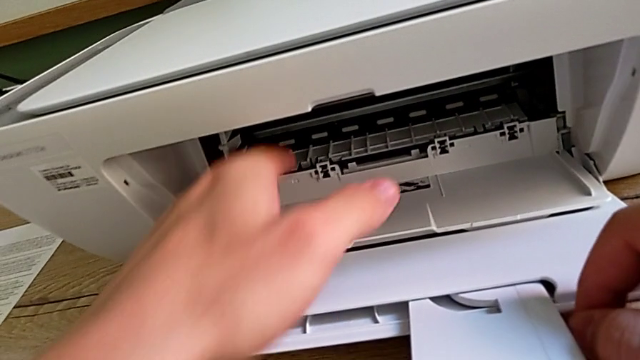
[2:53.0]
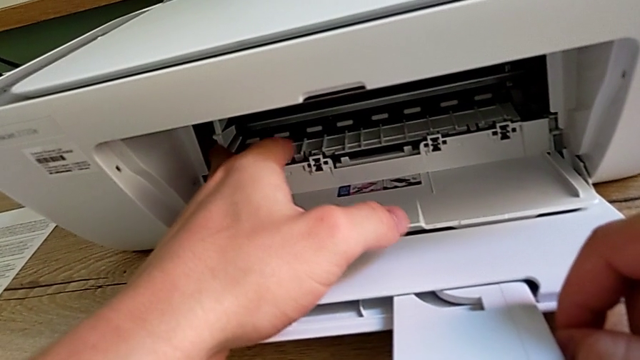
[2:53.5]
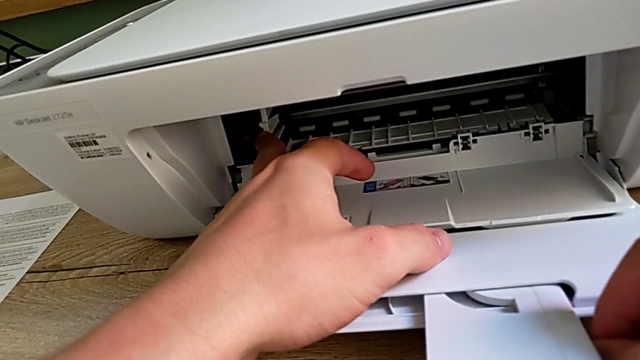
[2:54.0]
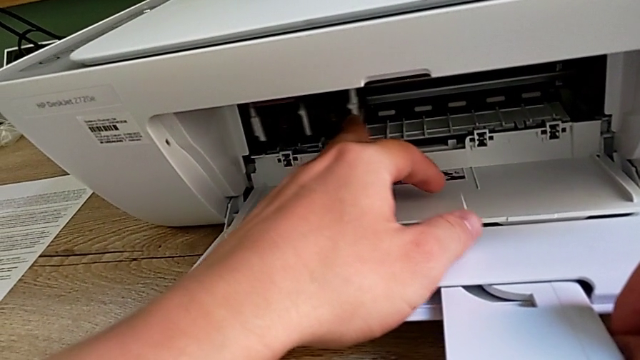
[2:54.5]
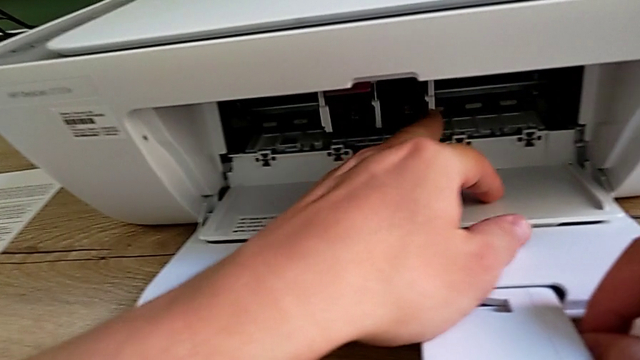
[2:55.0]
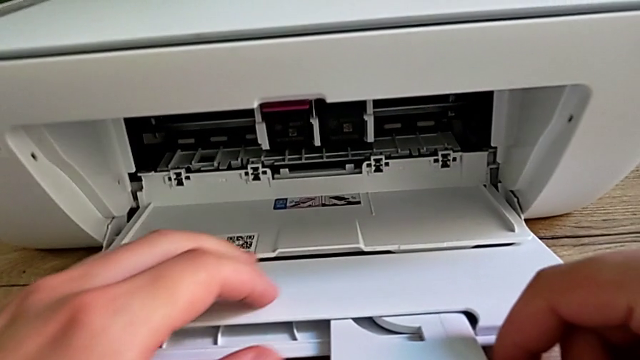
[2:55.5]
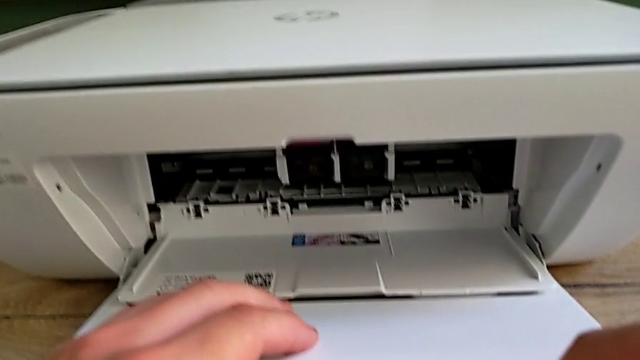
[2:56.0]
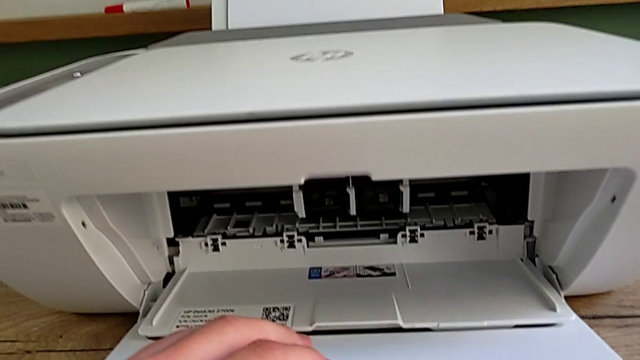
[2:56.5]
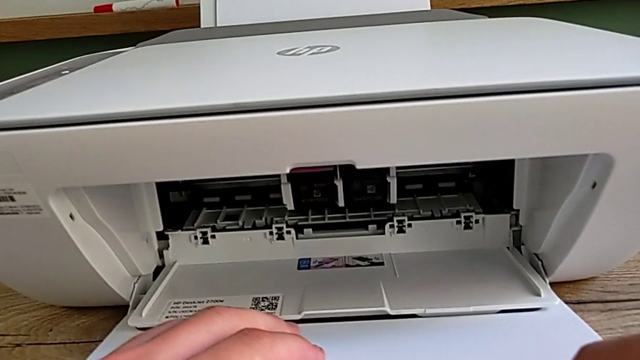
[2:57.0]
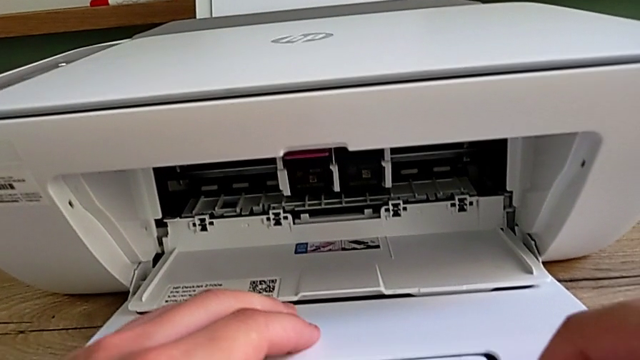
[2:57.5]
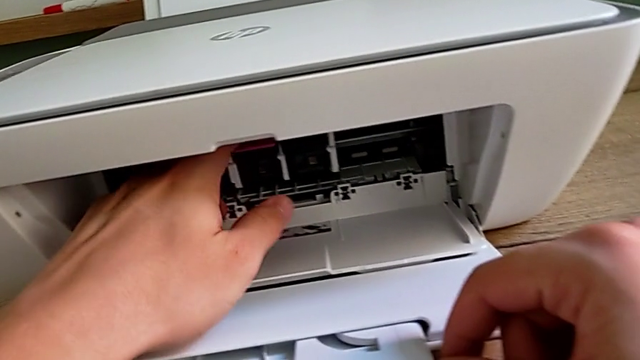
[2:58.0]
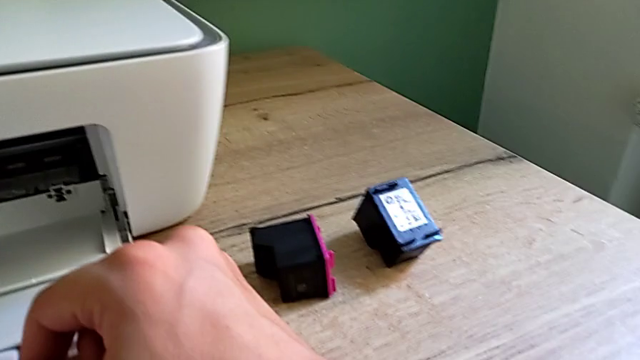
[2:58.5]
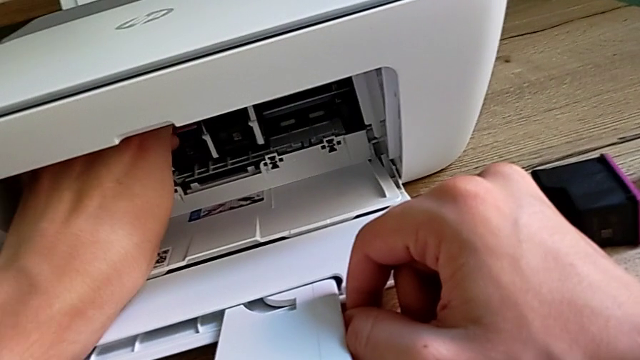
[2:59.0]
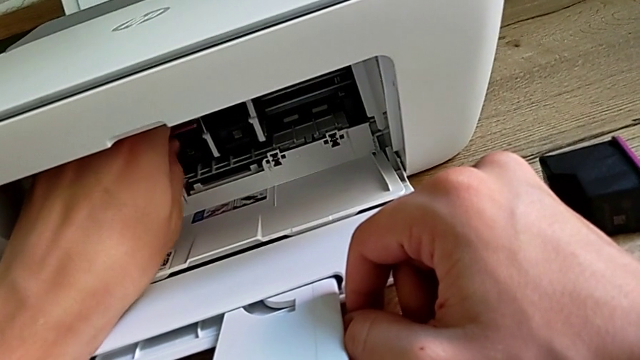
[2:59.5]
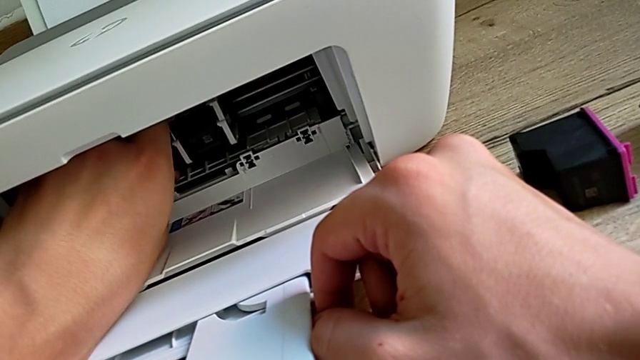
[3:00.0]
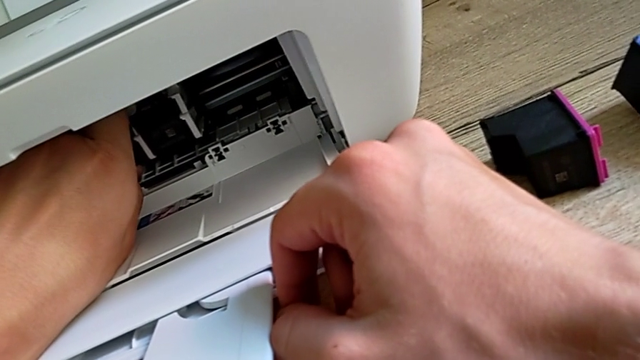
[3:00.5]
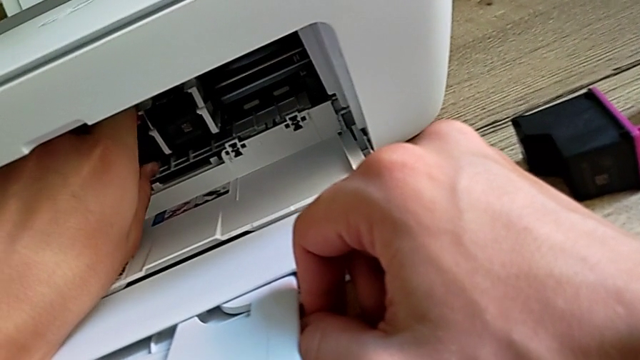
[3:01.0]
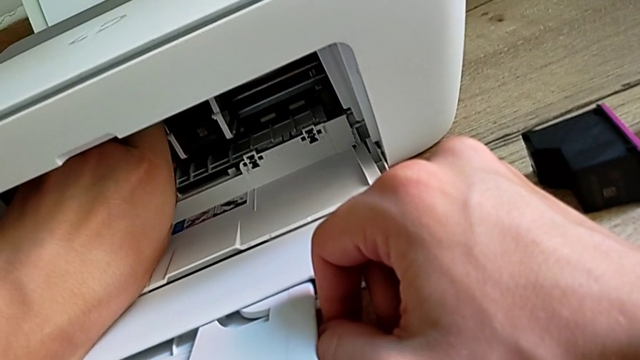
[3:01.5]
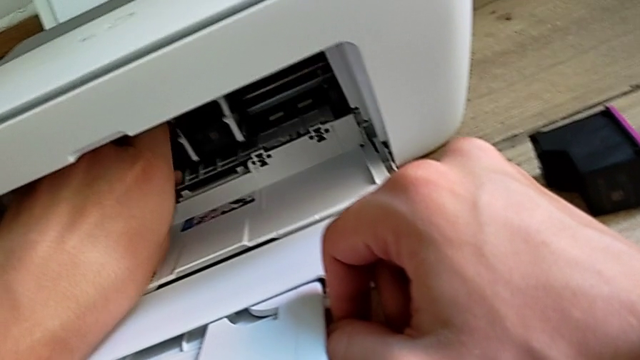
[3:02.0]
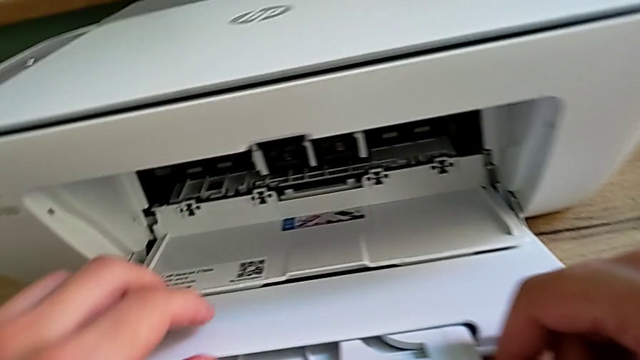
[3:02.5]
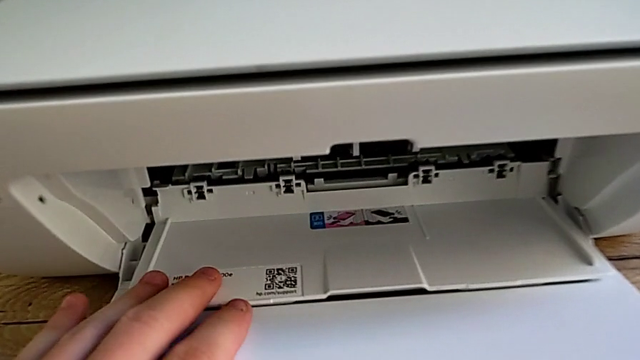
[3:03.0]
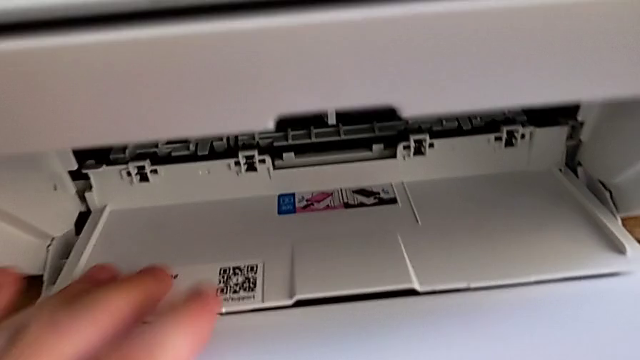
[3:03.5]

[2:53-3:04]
The camera wearer is exchanging the ink cartridges from the printer. They pull the ink cartridge, inspect the cartridge gate, pull the ink cartridge and inspect it.

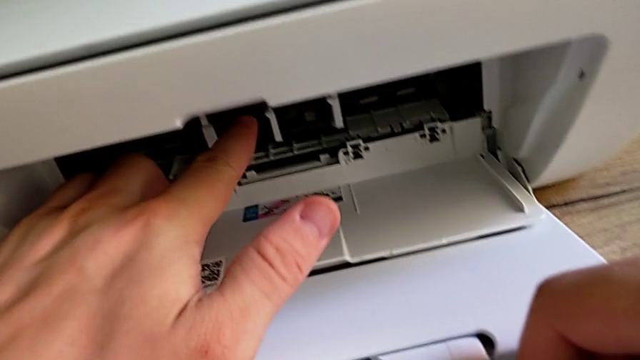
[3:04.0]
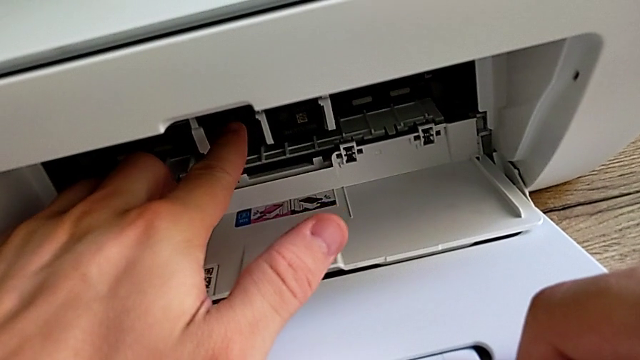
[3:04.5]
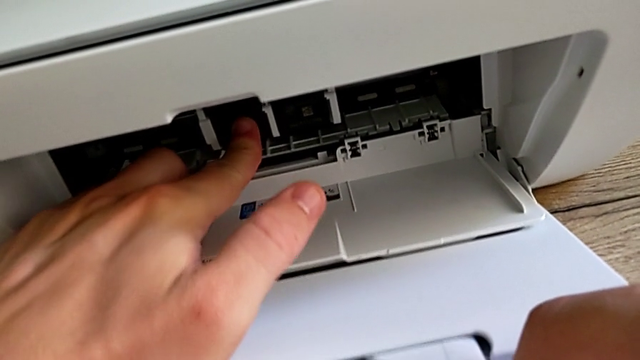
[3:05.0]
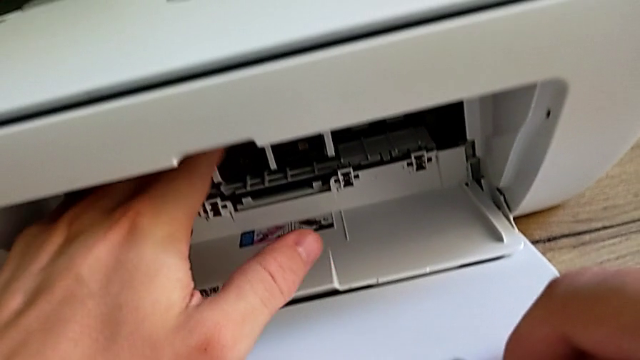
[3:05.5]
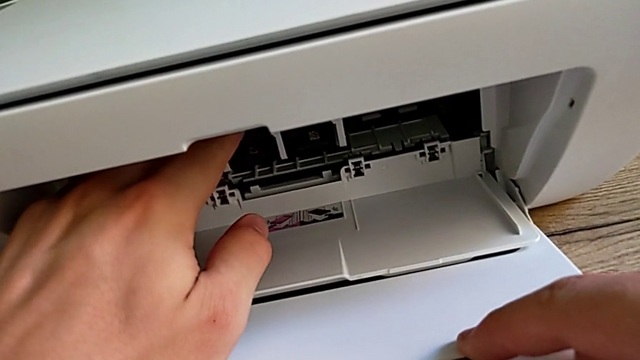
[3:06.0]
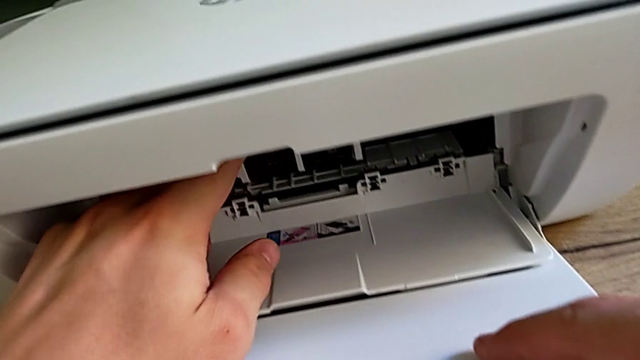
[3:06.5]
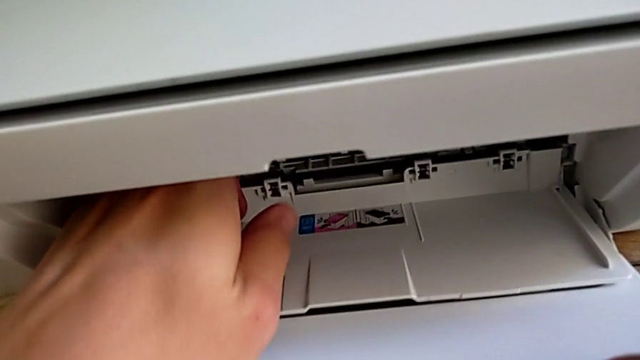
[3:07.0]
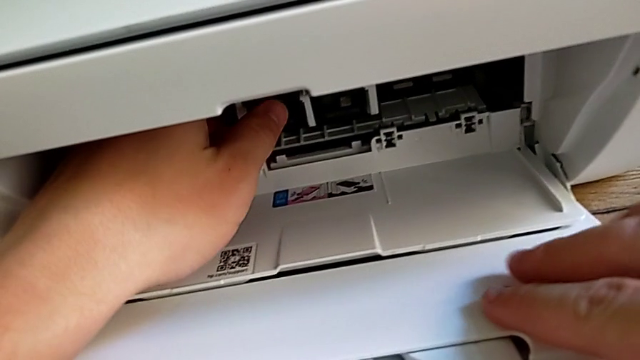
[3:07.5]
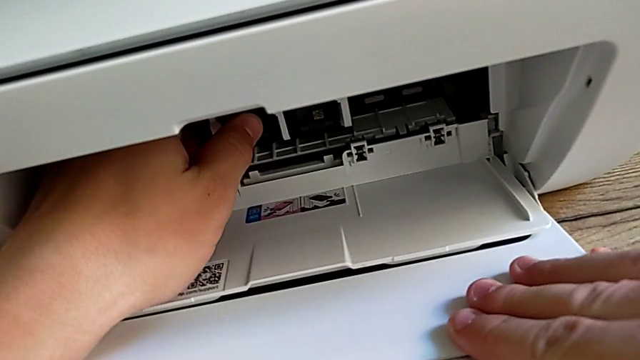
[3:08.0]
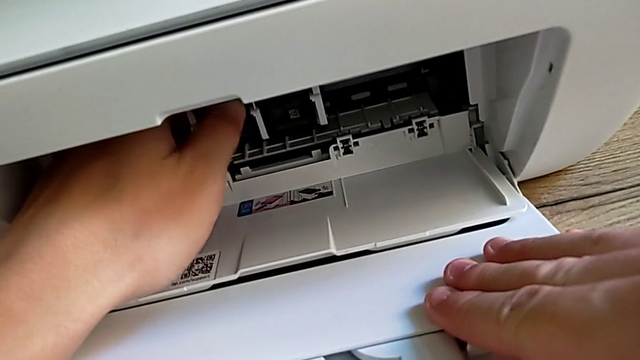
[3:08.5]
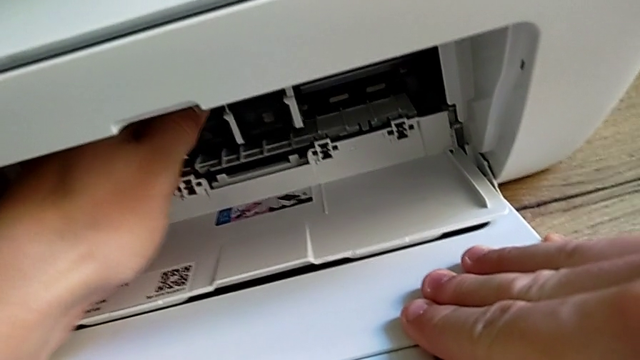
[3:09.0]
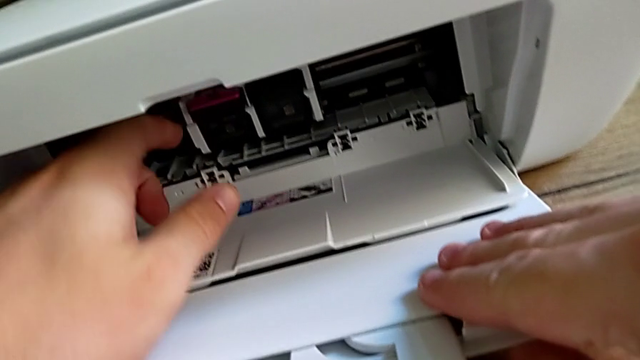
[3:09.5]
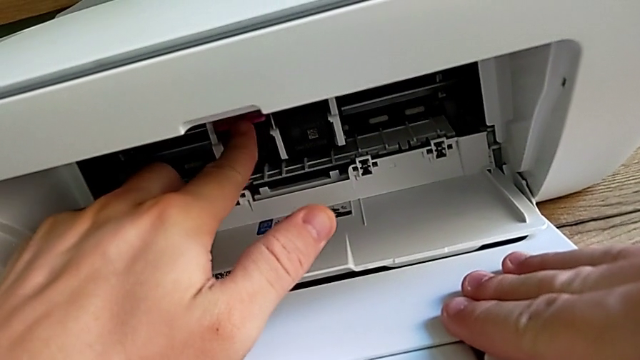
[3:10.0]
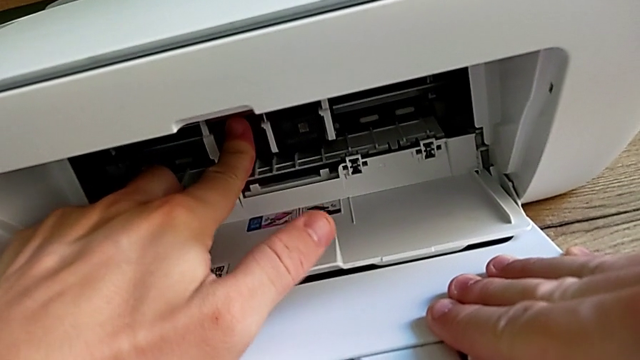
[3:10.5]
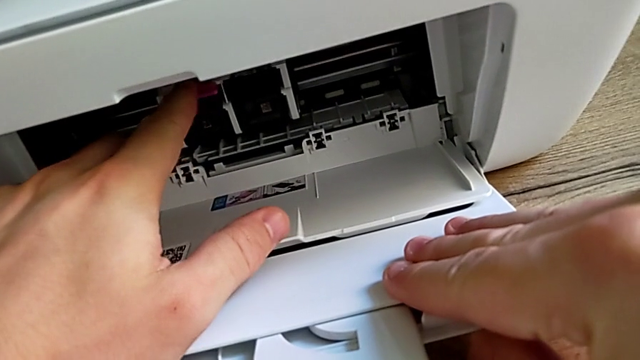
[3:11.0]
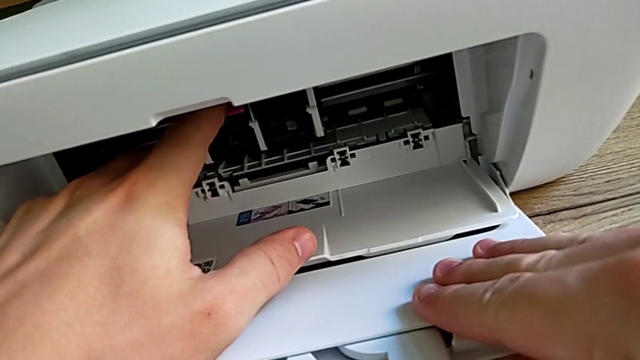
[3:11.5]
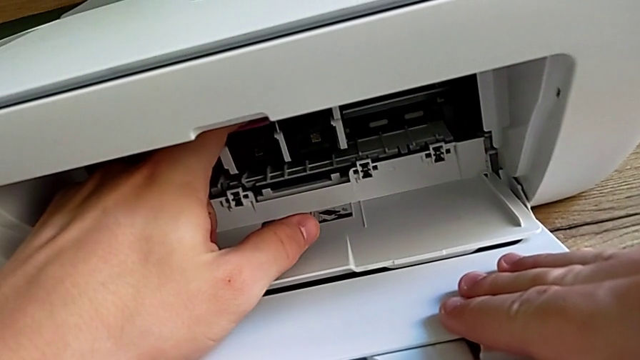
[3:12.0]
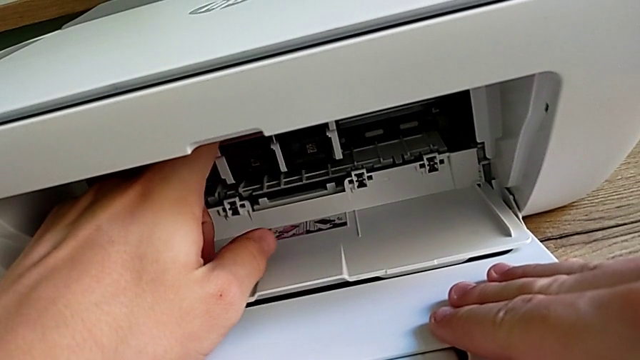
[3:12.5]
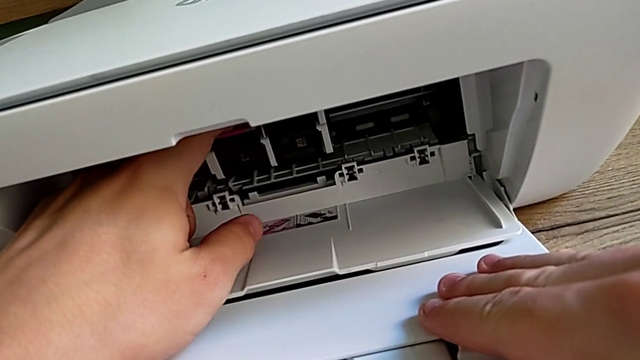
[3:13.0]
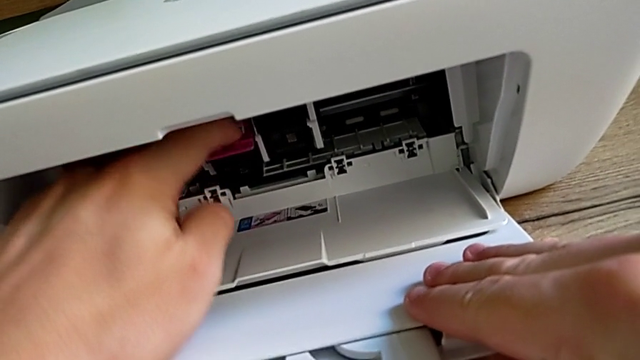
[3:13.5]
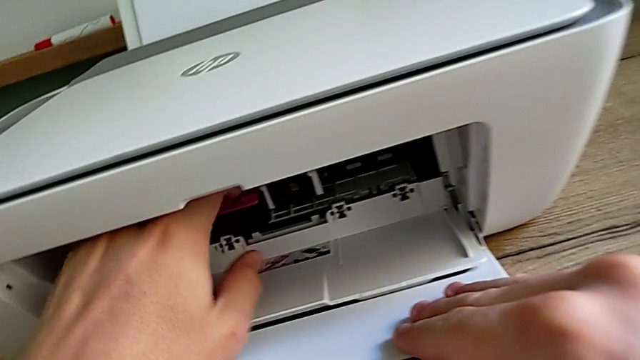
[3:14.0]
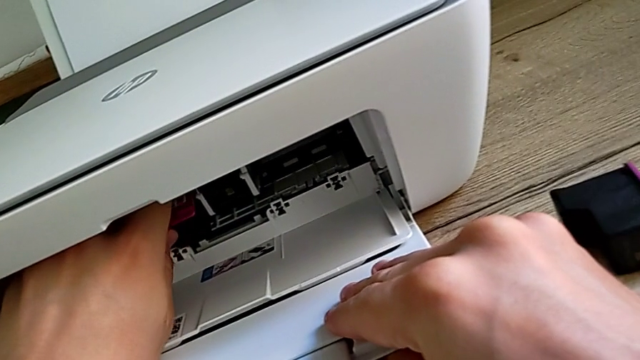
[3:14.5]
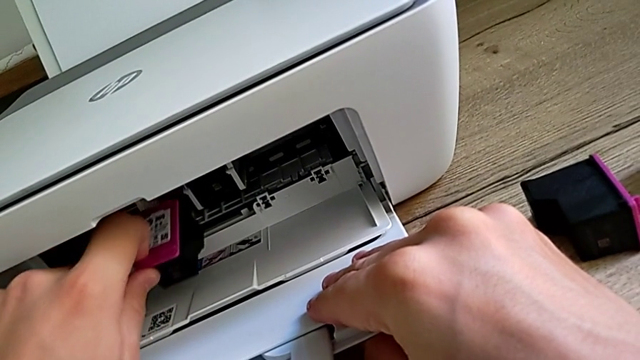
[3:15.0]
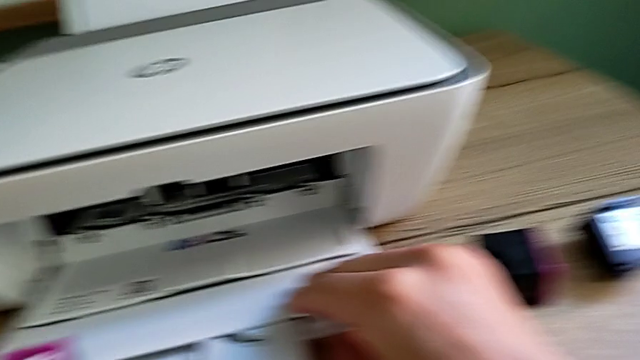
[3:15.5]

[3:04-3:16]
The camera wearer is exchanging the ink cartridges from the printer. They push the ink cartridge, adjust it, push it, disassemble the first ink cartridge, withdraw it and place it.
